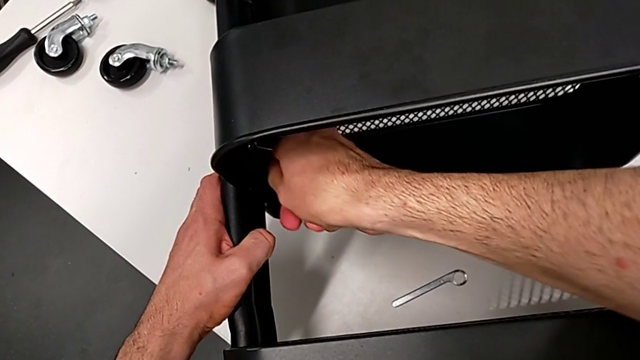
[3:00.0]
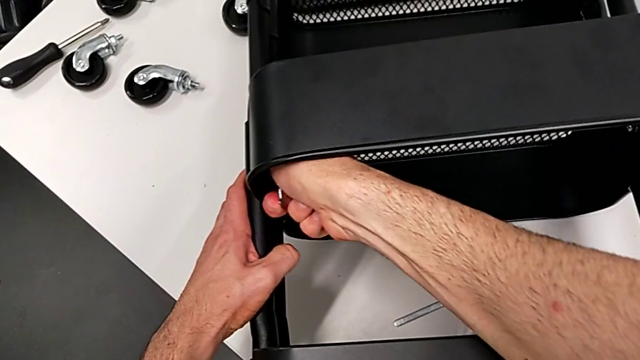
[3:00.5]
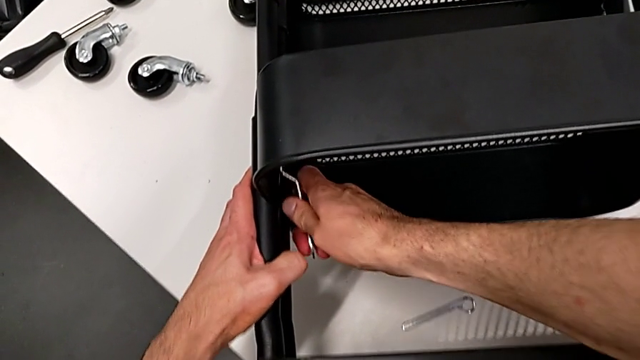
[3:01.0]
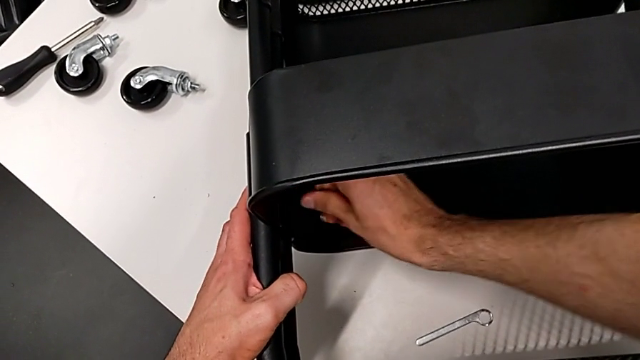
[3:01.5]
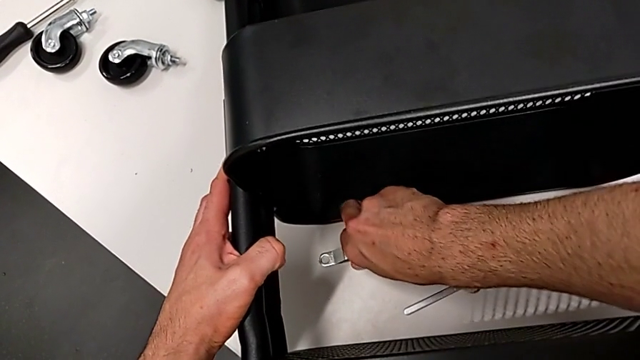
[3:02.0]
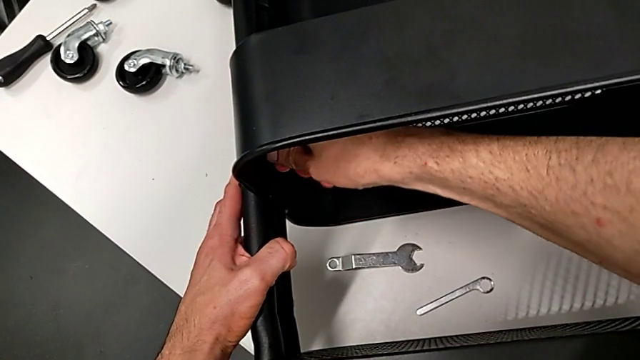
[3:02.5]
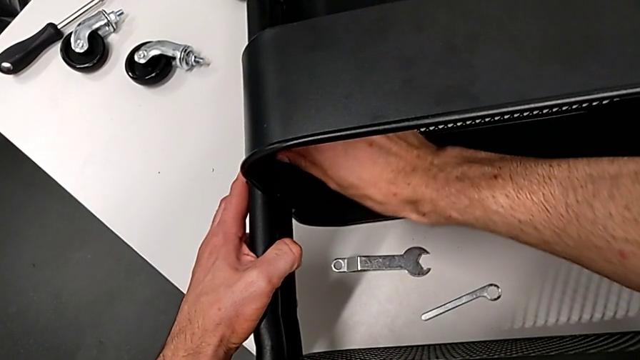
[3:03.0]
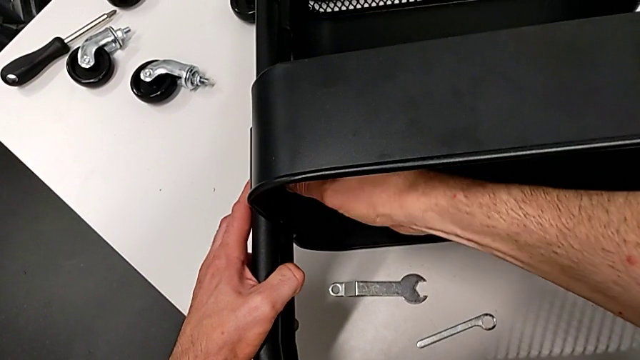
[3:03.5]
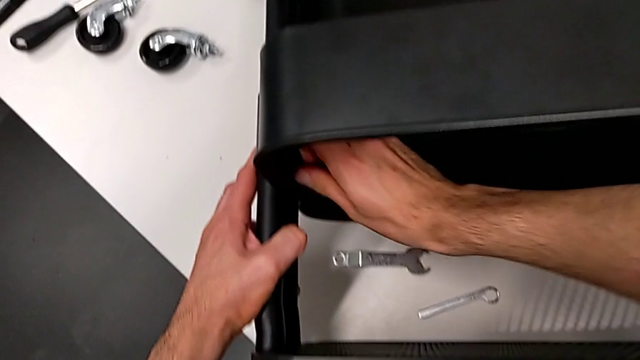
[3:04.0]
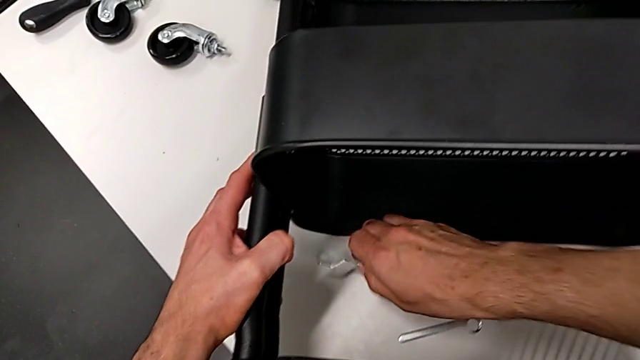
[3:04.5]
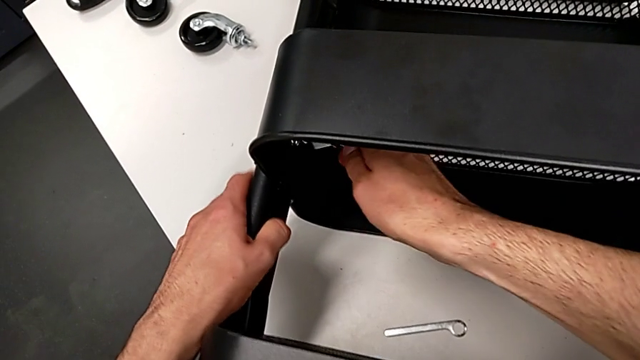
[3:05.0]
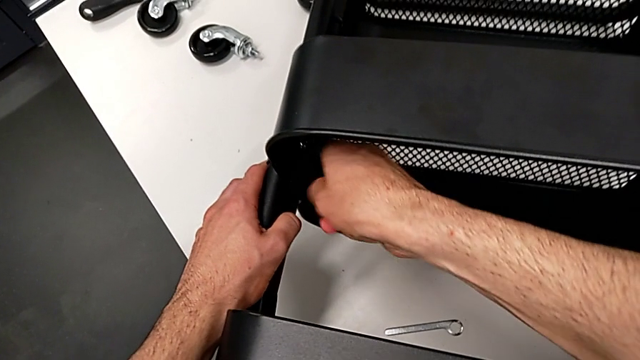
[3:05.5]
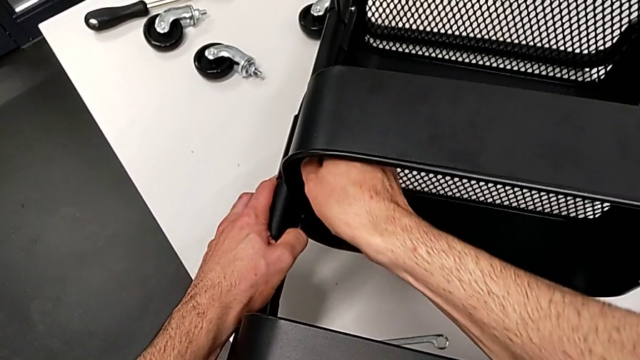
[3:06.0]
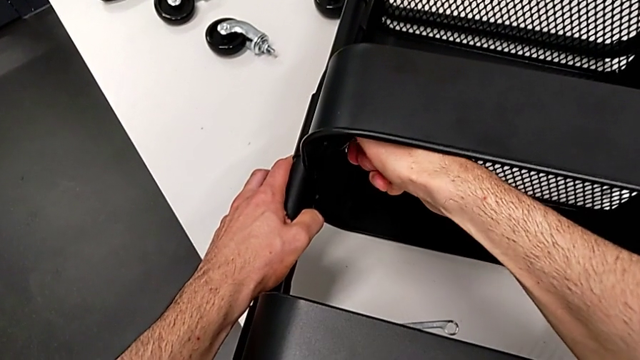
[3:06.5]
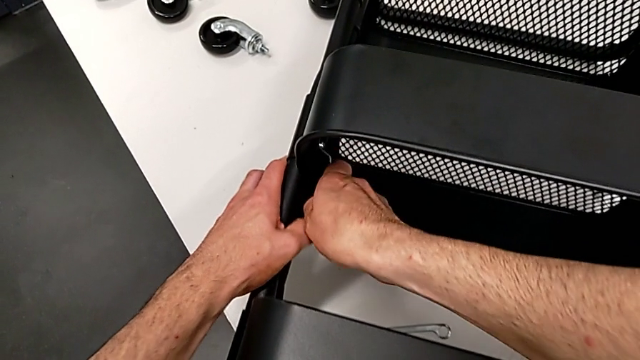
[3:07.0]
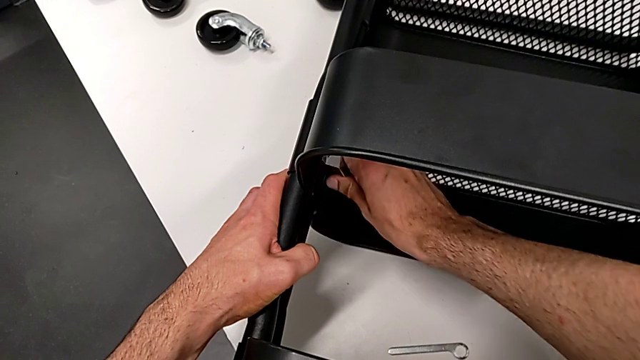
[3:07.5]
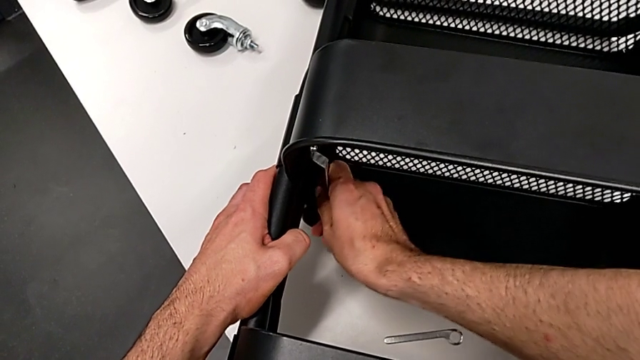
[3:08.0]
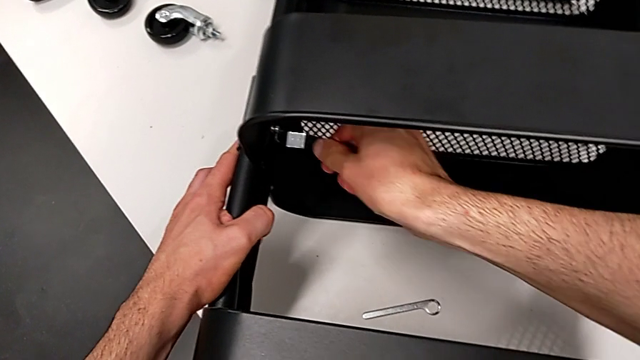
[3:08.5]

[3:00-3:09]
The camera wearer is disassembling the middle grid tray. They unscrew the hexagon cap nut and begin to unscrew it.

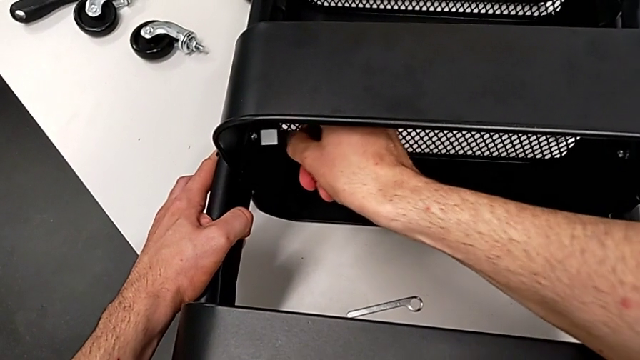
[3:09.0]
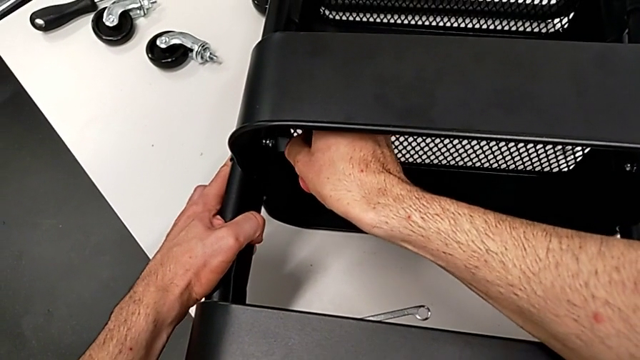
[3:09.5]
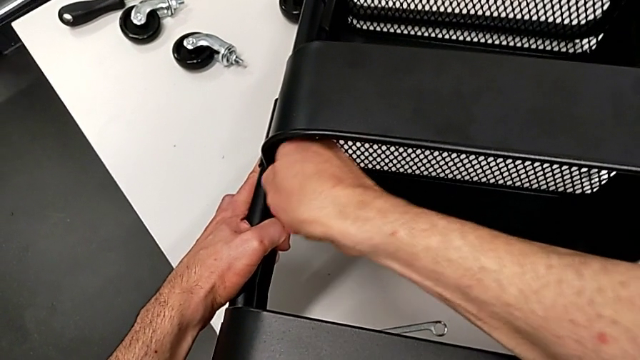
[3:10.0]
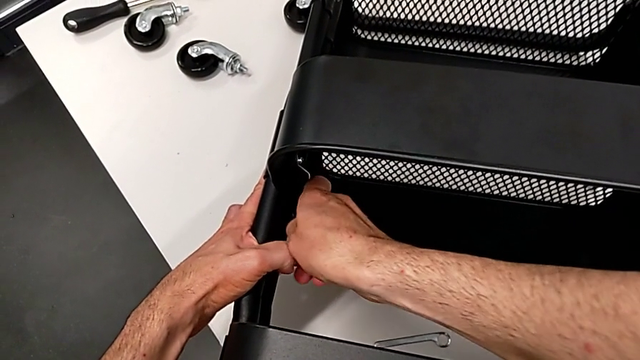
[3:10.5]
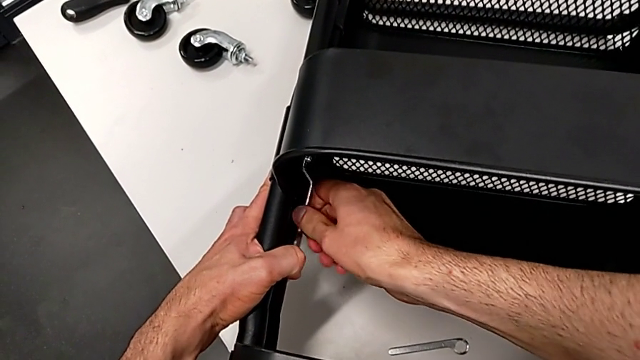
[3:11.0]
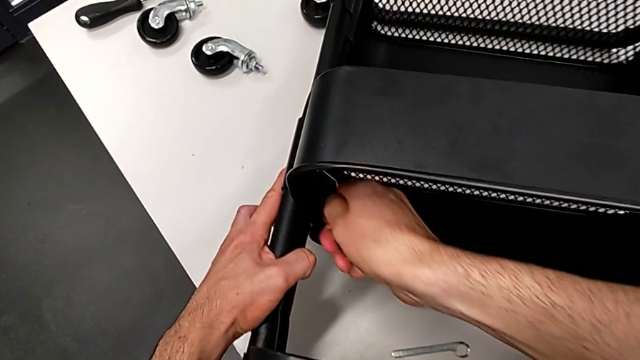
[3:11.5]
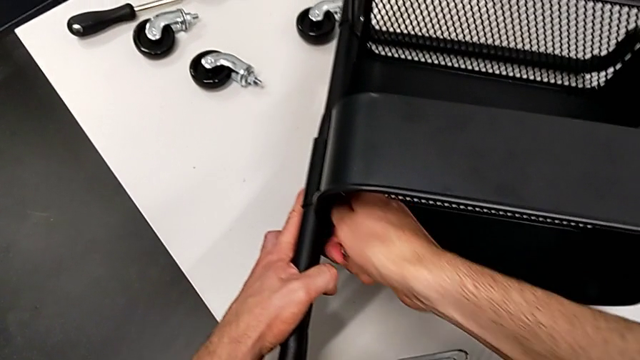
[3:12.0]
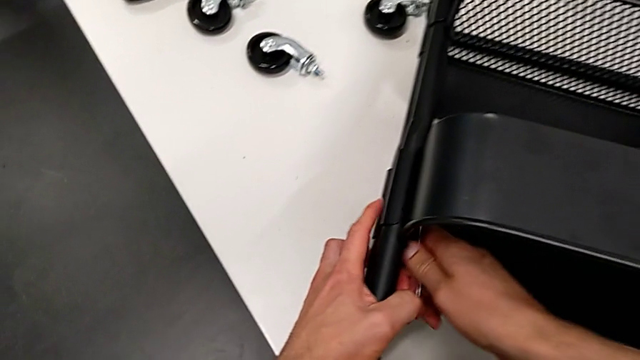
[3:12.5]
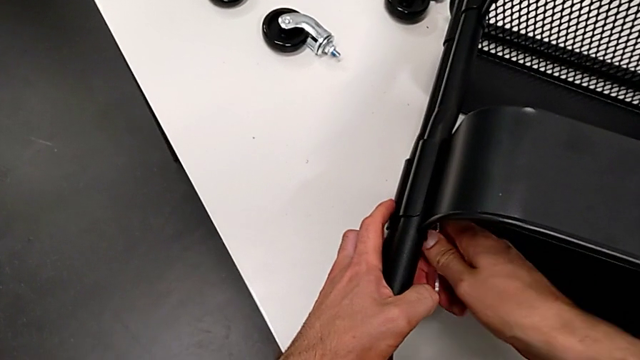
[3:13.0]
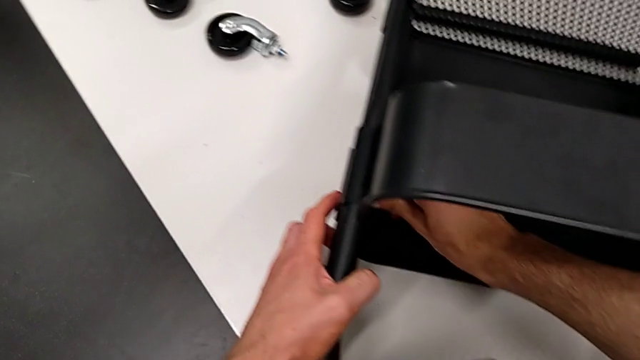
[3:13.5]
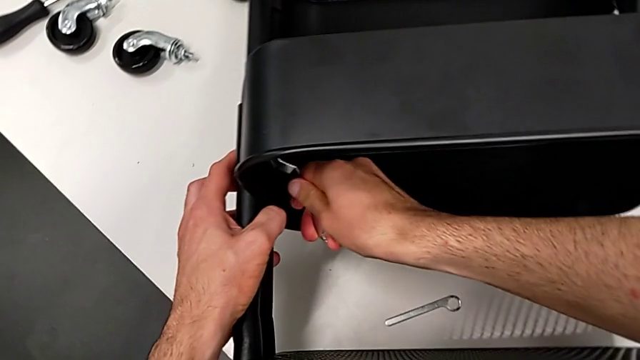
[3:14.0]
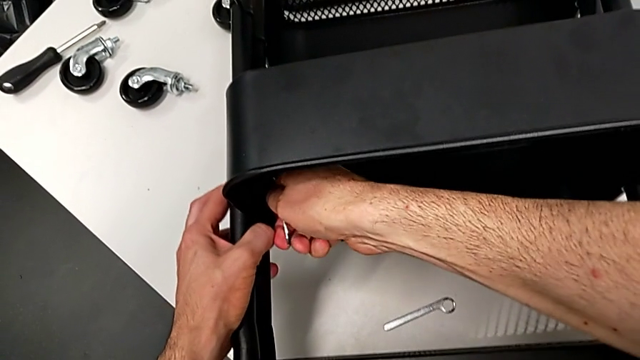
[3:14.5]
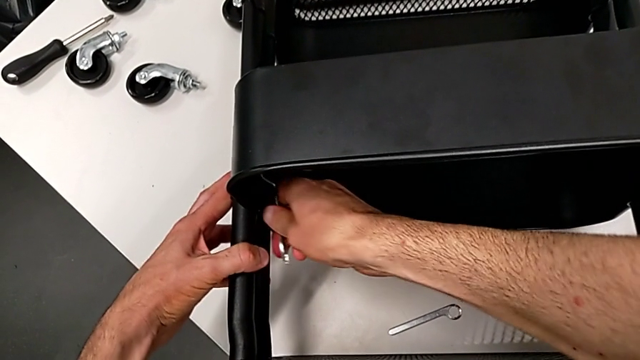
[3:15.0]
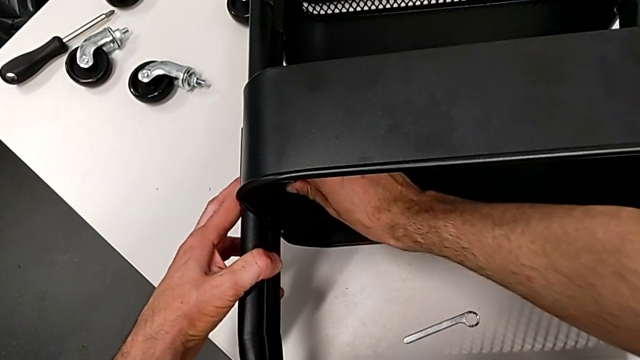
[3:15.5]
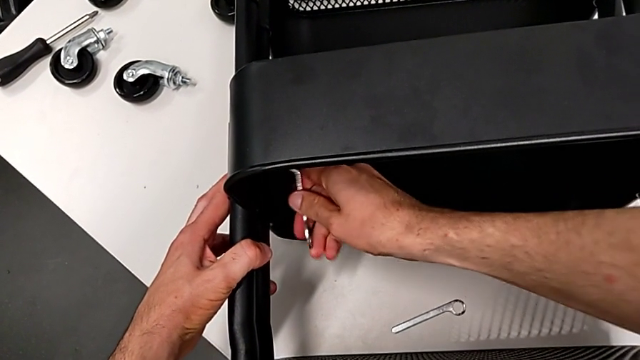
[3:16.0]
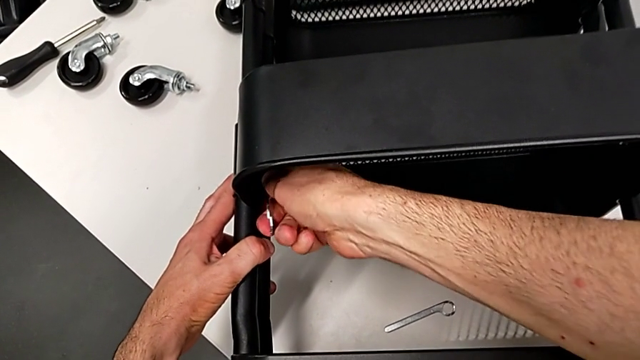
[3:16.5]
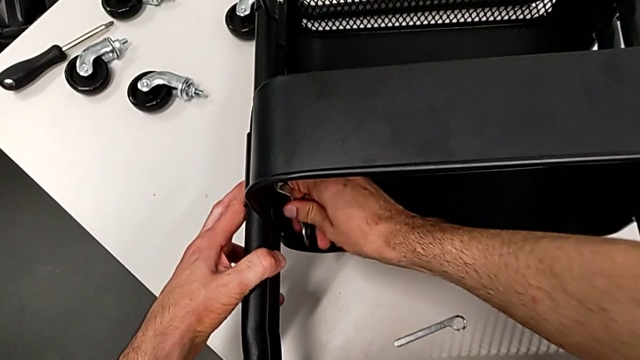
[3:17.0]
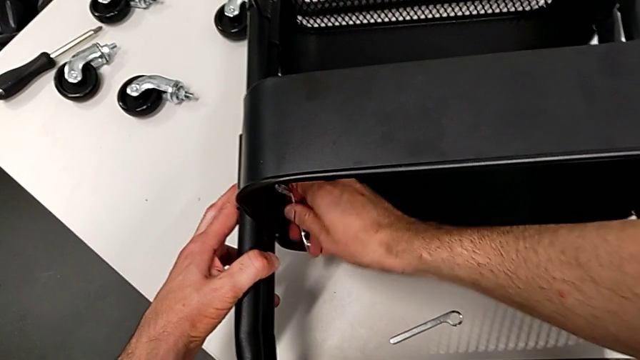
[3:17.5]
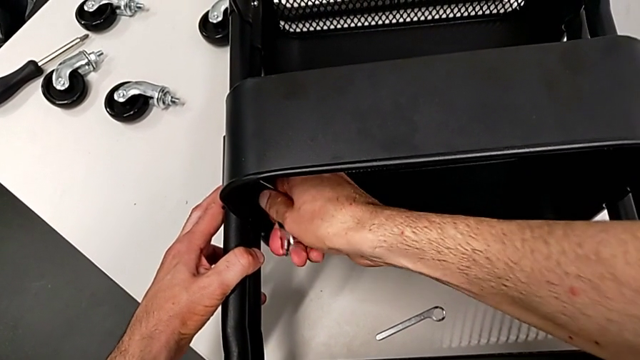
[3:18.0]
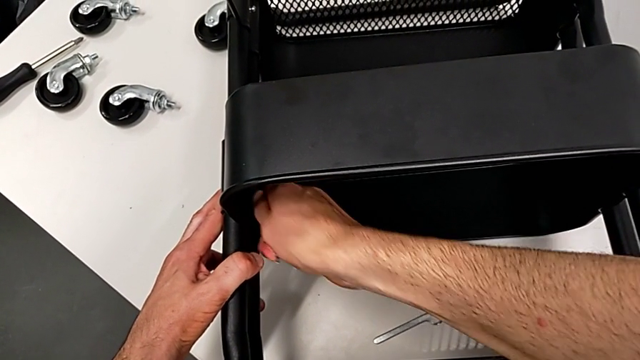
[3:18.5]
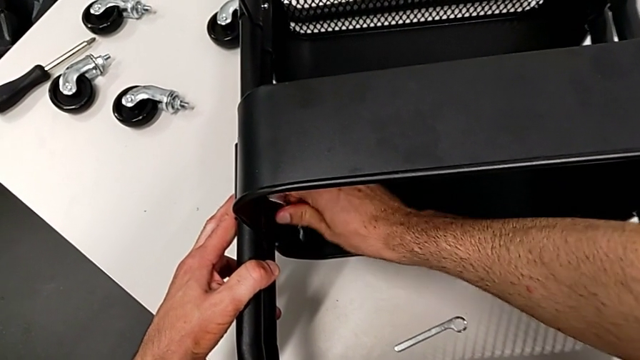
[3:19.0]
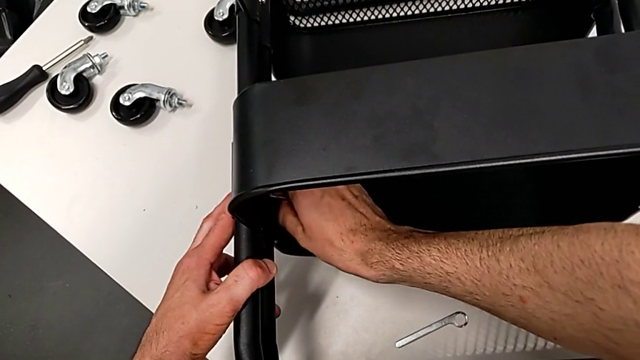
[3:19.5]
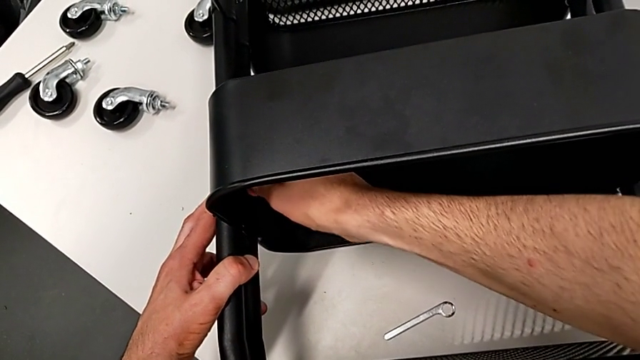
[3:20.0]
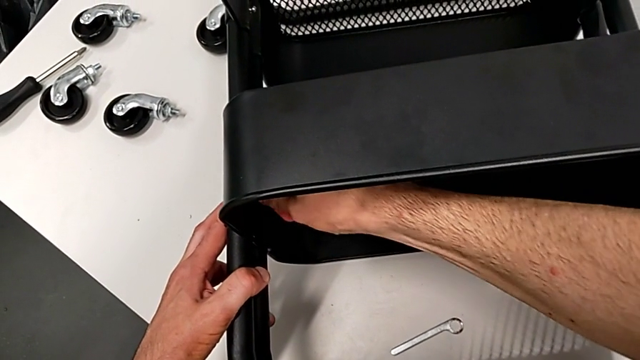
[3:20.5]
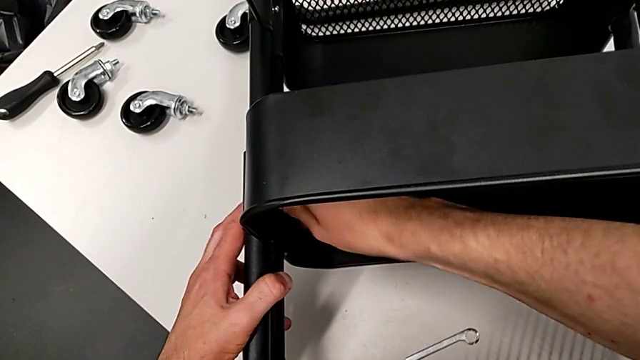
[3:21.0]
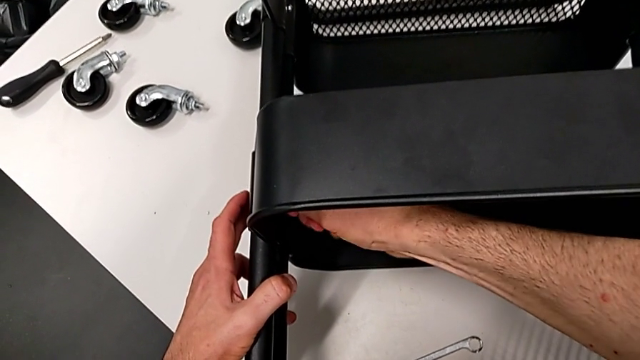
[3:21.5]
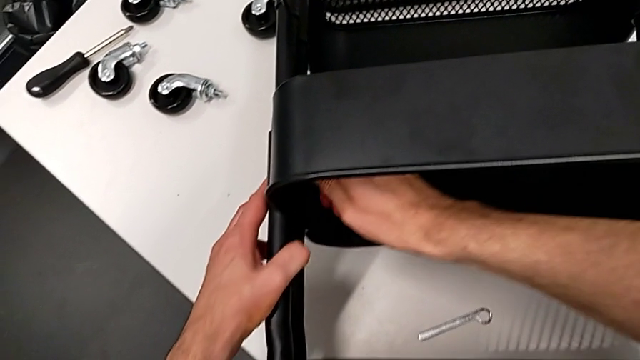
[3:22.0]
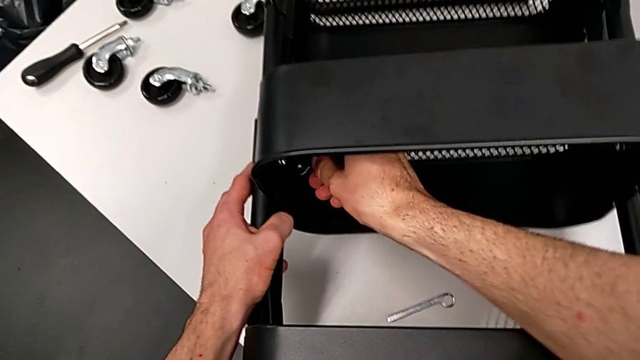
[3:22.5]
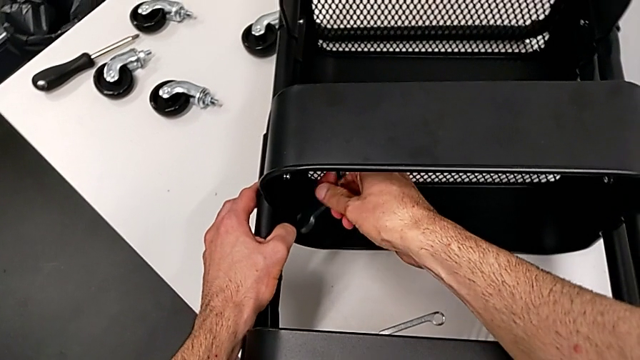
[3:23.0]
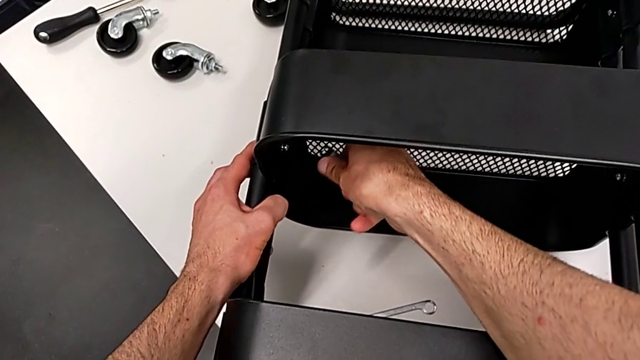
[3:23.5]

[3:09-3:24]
The camera wearer is disassembling the middle grid tray. They keep unscrewing the hexagon cap nut and flip the hexagonal wrench.
